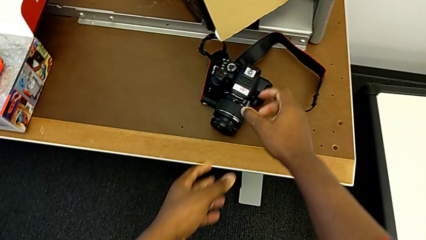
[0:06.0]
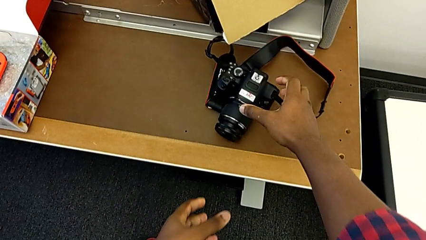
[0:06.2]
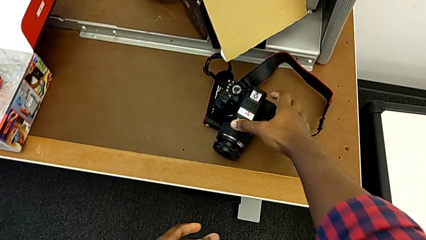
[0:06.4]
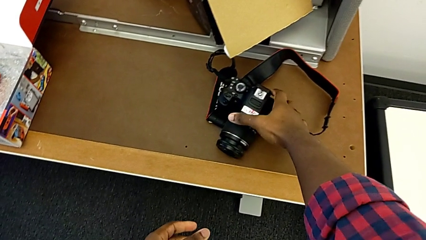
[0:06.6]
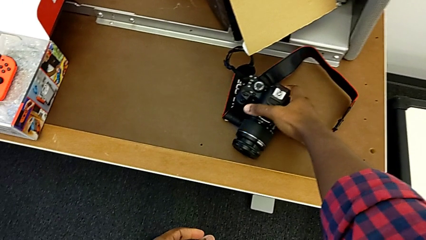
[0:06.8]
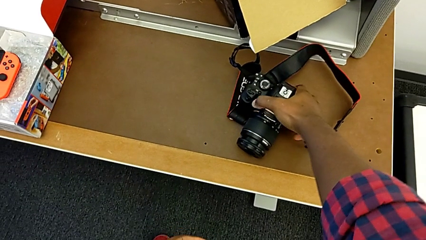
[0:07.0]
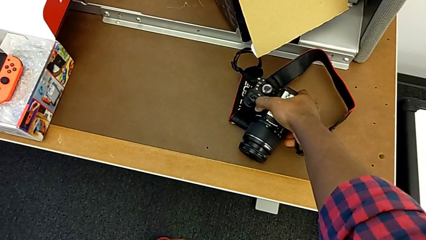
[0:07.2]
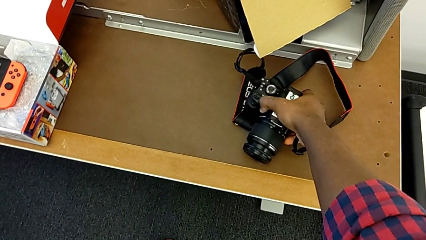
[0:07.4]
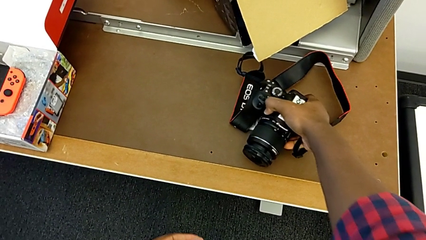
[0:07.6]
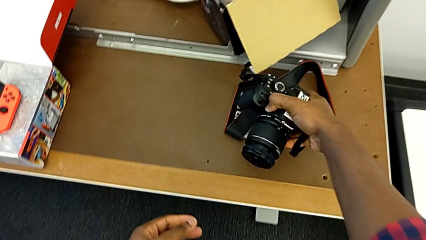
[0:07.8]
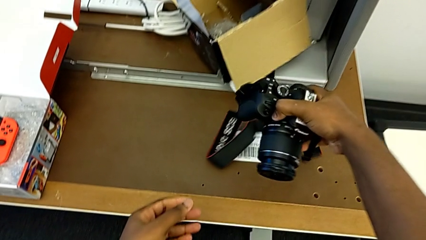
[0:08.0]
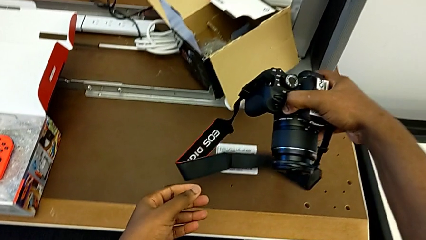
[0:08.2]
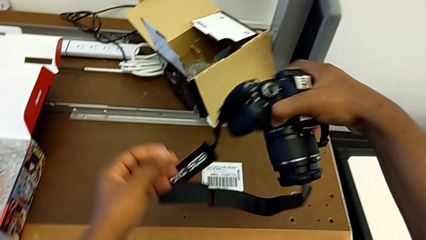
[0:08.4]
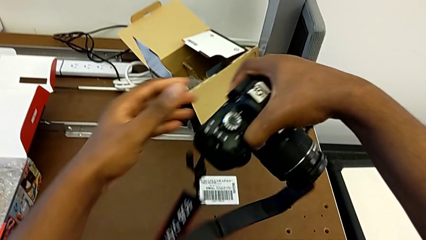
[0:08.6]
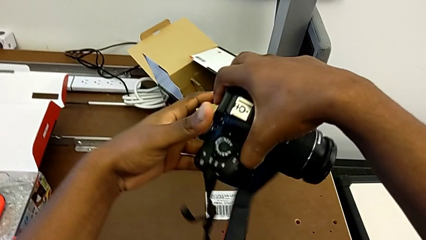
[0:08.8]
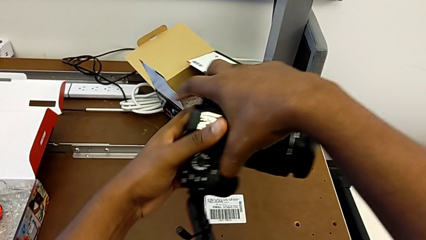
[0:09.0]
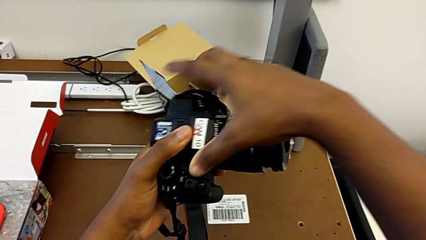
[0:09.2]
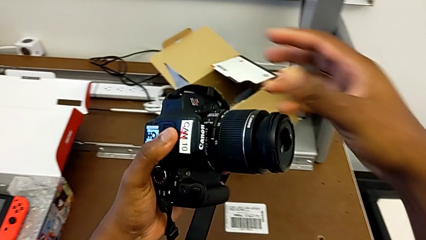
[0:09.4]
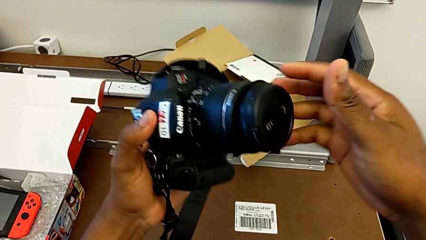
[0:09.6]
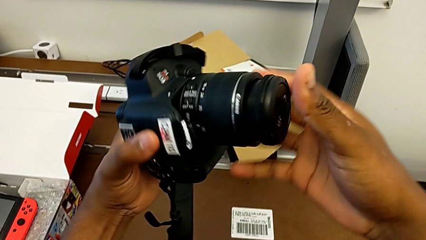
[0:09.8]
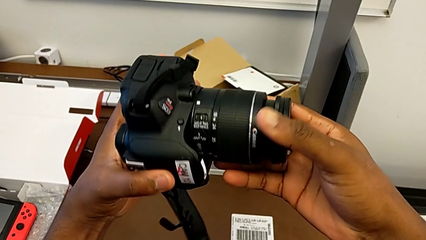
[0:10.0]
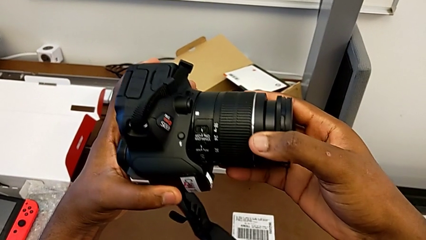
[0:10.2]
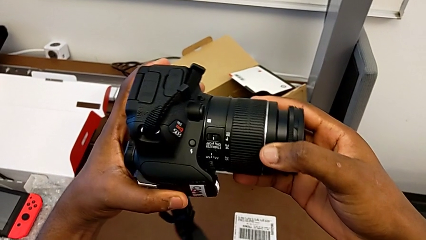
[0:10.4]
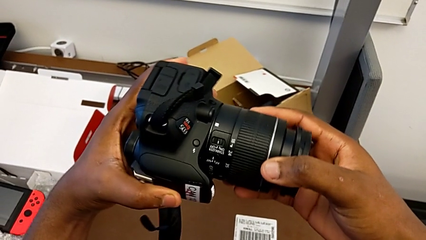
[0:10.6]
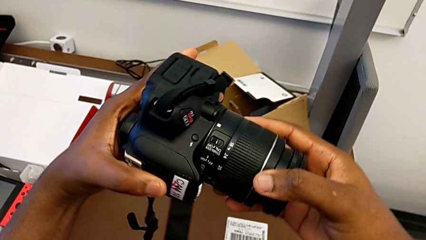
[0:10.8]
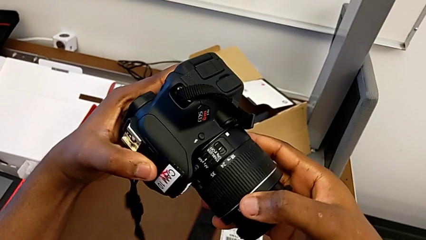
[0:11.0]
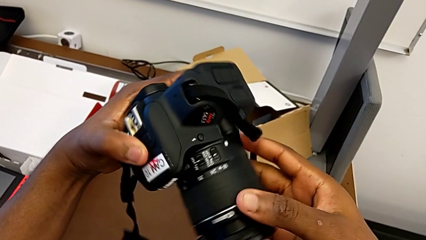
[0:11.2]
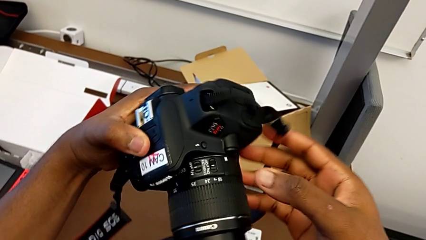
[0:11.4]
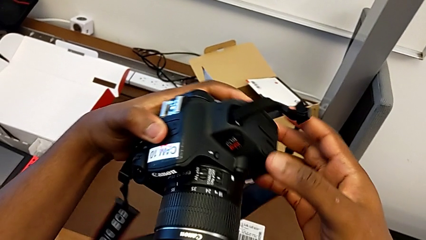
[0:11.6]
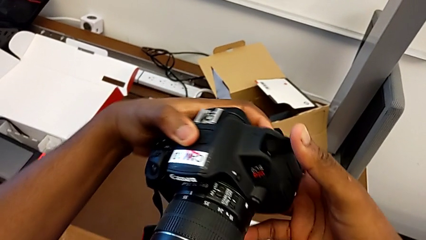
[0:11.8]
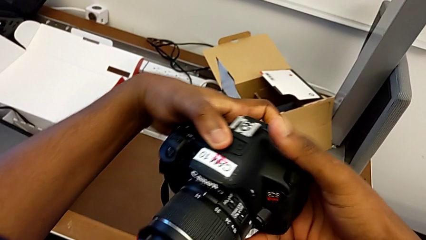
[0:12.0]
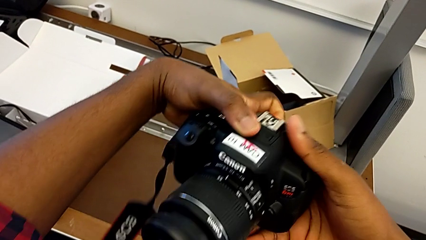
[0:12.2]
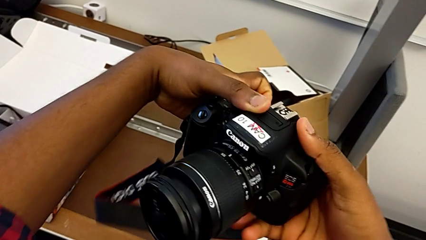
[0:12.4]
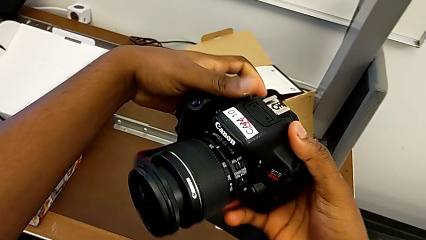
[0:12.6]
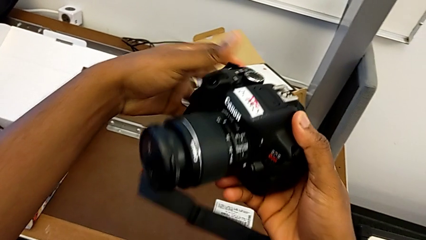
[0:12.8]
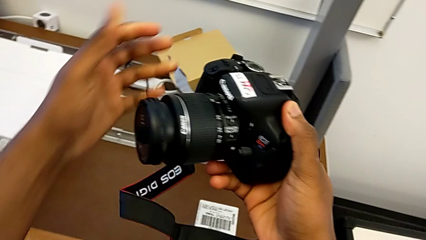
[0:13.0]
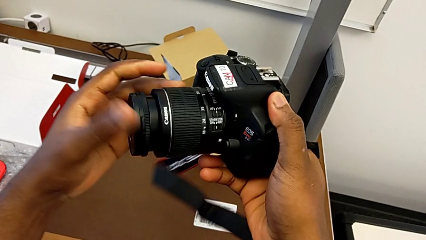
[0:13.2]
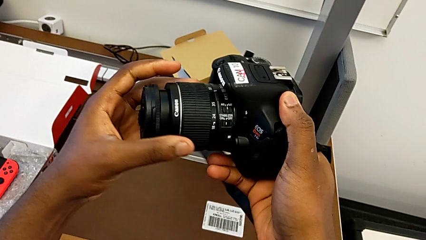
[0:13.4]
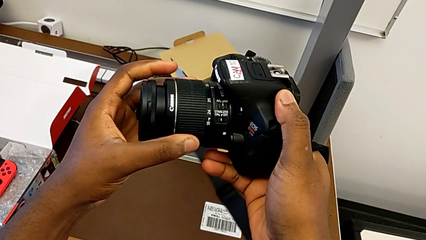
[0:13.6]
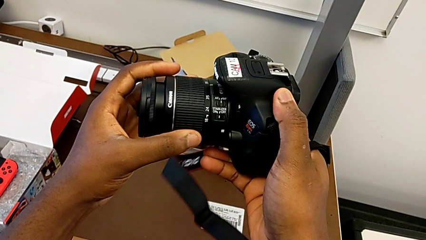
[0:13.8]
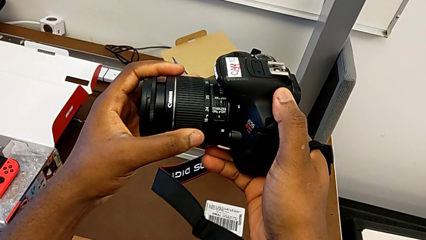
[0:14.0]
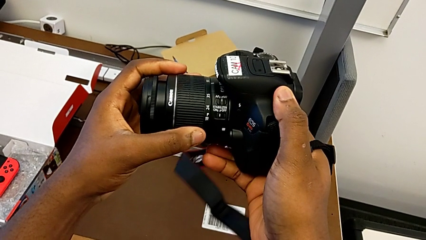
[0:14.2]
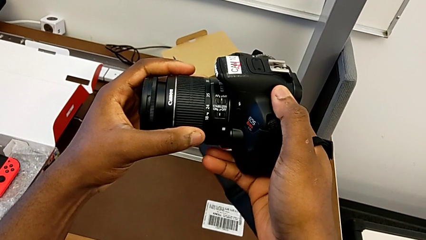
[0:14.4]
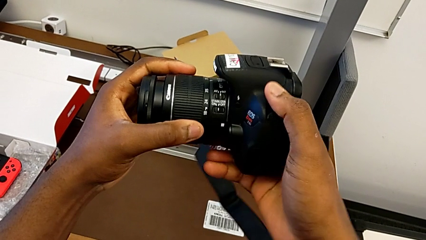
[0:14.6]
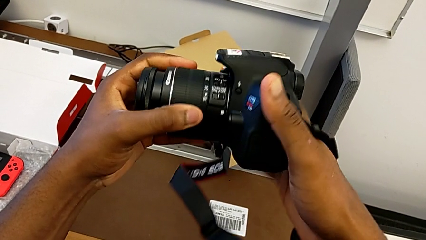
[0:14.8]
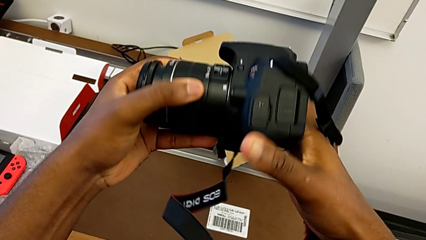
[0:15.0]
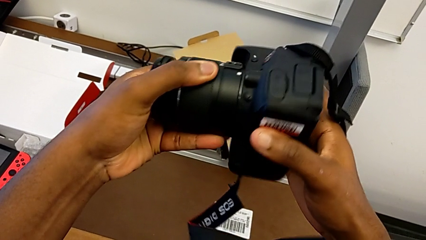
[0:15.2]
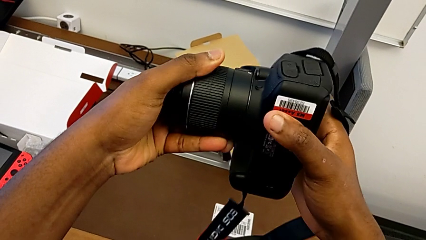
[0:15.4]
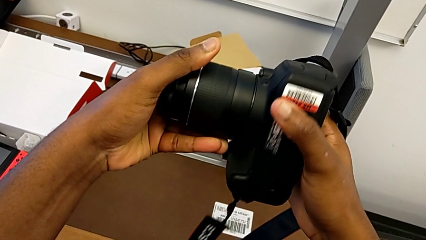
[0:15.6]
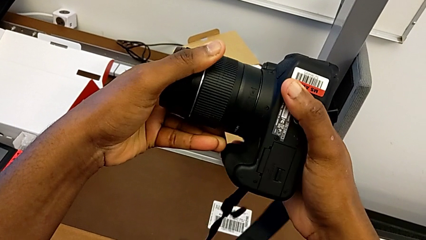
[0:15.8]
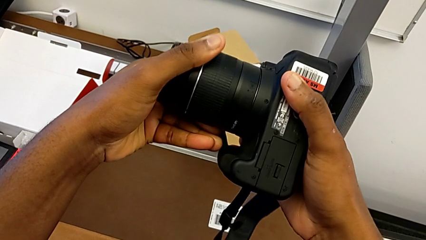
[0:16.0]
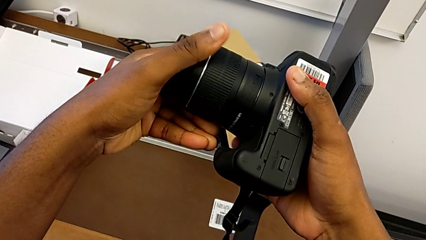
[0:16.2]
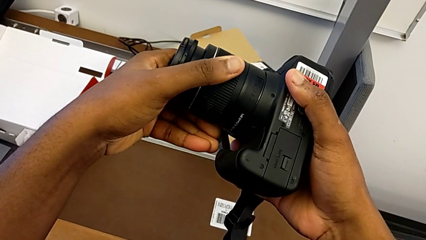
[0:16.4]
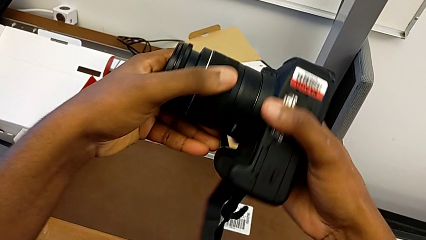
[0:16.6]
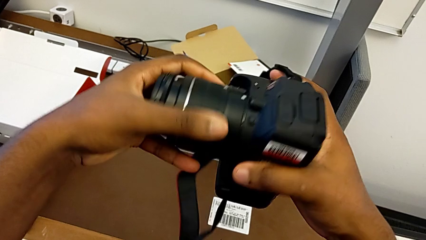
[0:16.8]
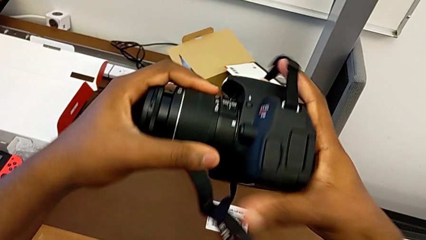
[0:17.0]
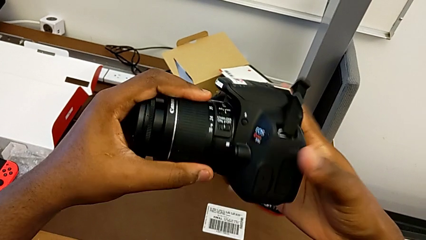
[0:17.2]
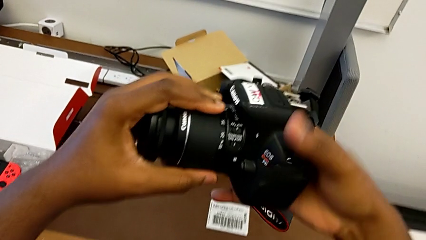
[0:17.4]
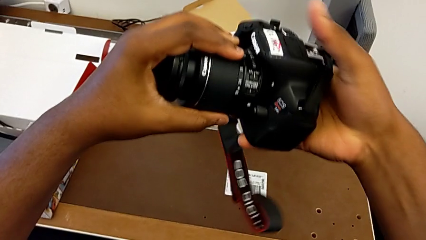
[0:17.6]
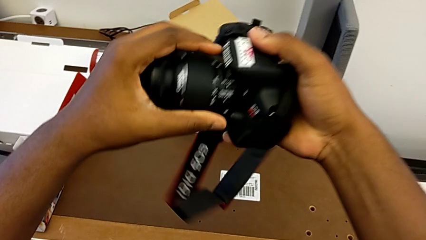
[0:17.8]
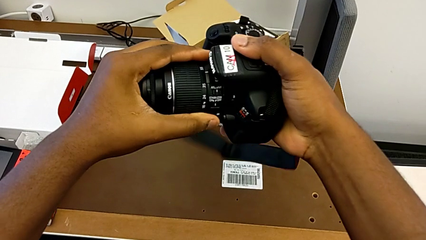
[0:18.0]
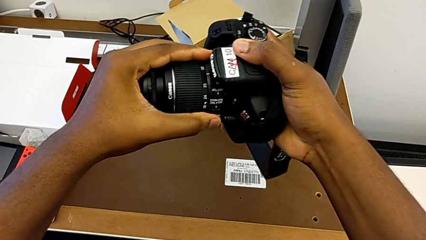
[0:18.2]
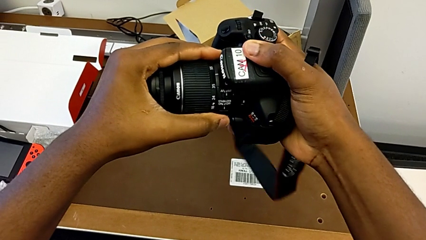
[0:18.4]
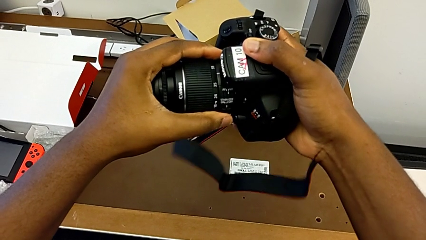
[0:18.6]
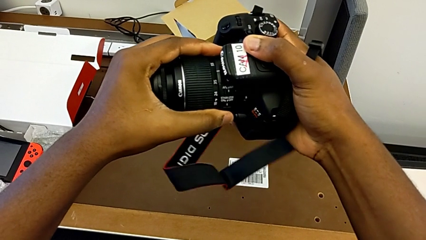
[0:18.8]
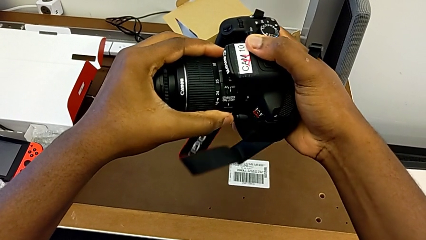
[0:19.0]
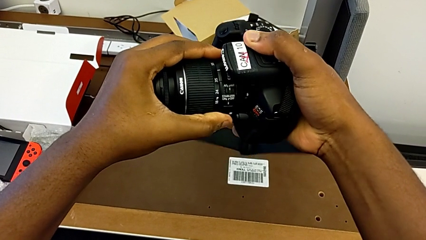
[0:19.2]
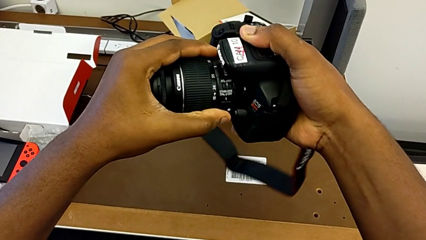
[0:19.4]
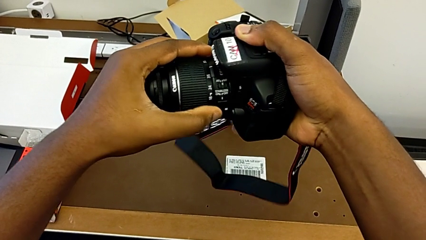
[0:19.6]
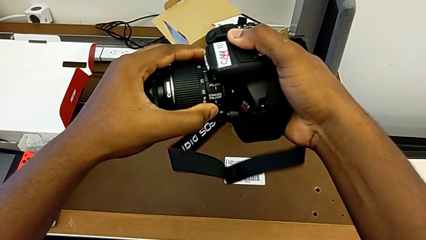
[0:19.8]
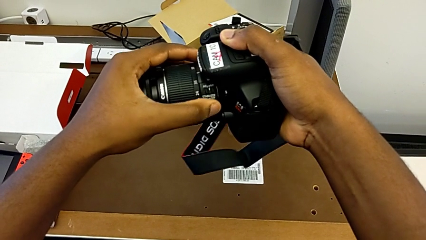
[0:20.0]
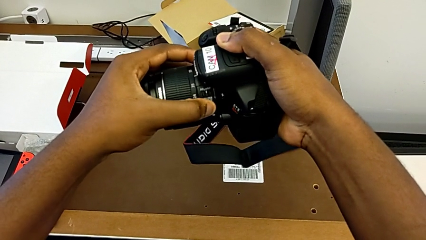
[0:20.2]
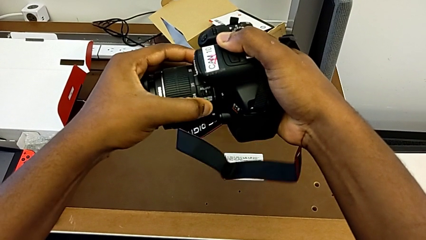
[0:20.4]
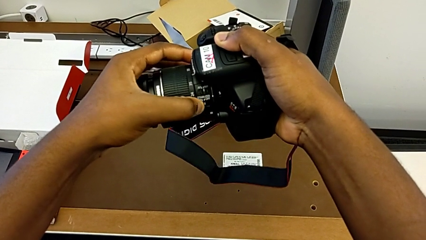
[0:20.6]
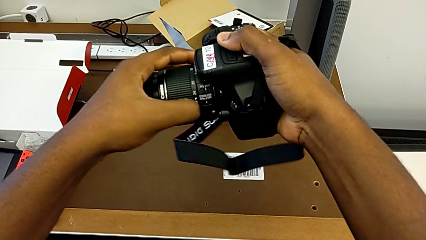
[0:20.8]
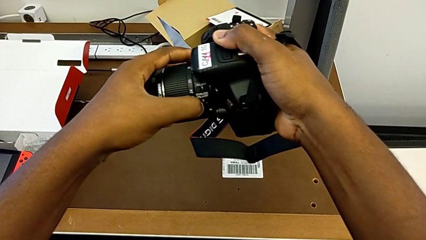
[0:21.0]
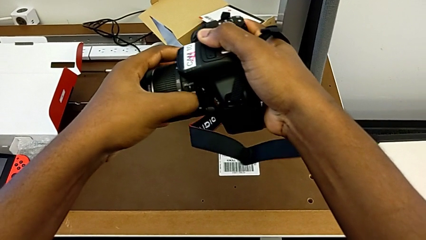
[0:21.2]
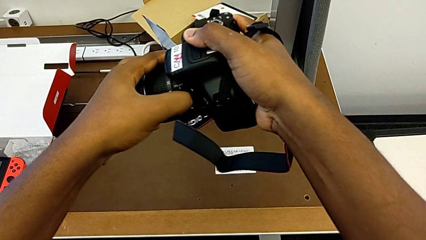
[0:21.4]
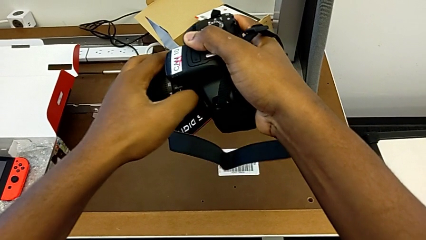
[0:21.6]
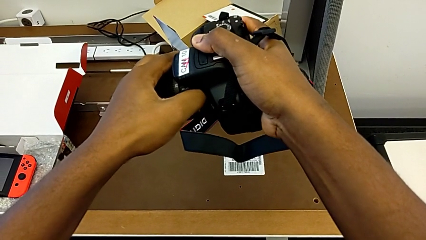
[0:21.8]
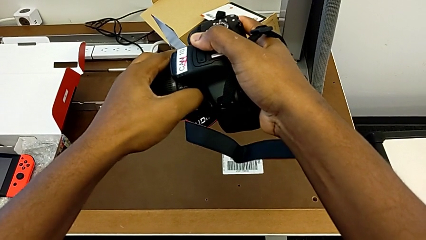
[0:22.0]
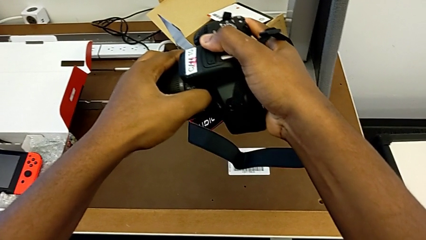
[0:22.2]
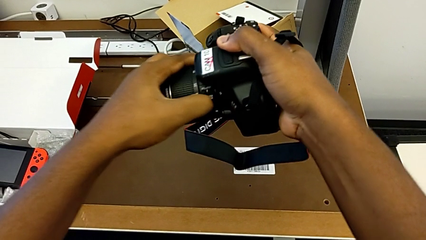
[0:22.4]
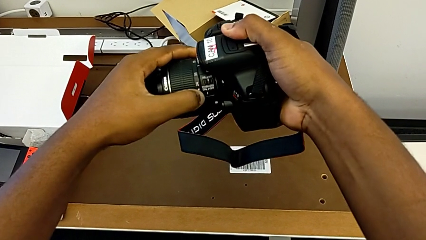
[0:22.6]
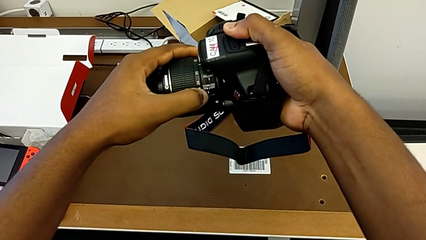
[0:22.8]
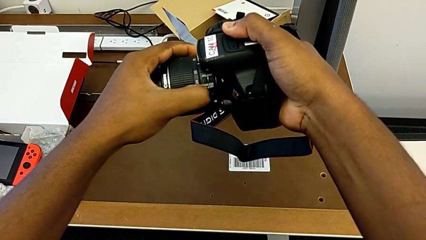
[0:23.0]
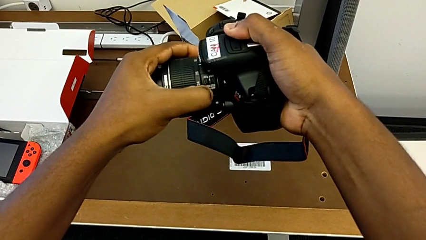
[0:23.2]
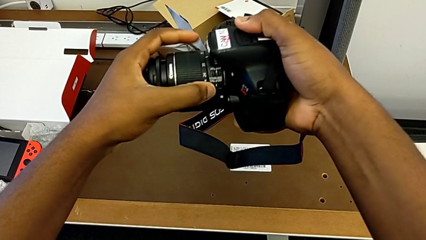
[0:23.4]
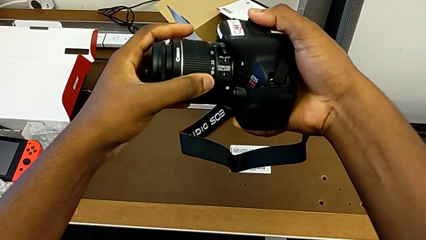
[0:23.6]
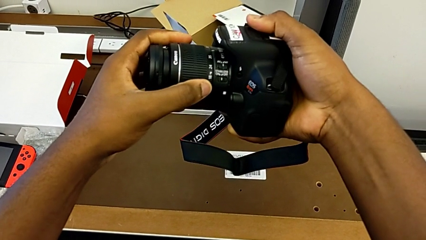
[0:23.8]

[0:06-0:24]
The camera wearer is detaching the lens. They grab the DSLR, flip the DSLR, hold the DSLR and wrongly slide the wrong button.
